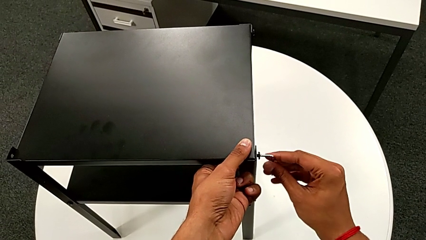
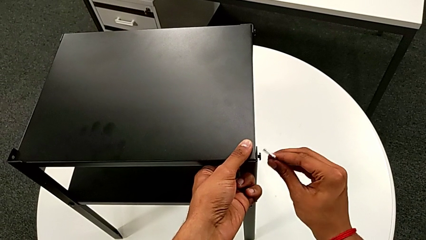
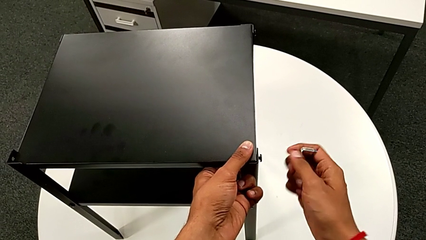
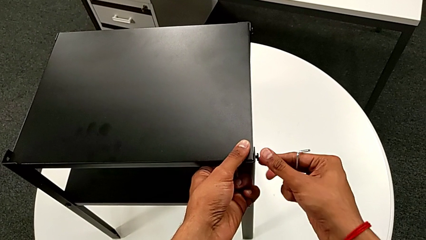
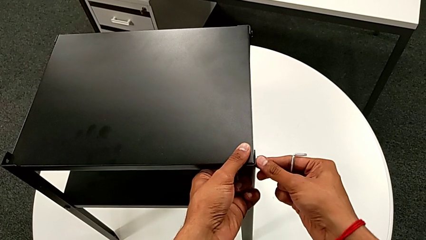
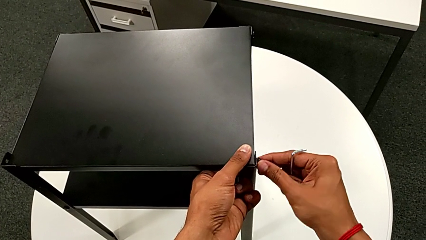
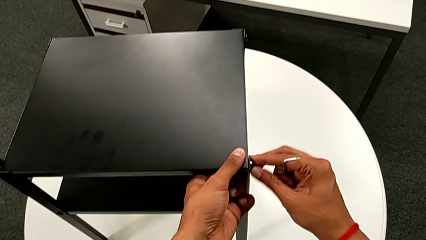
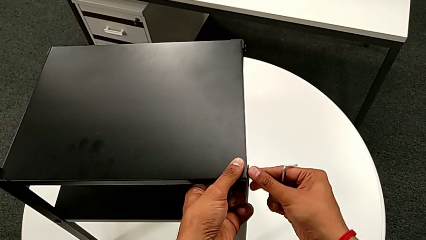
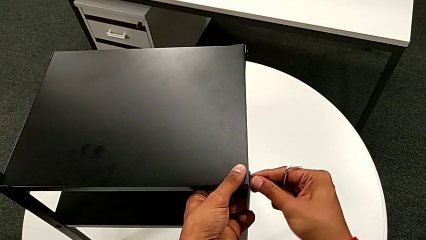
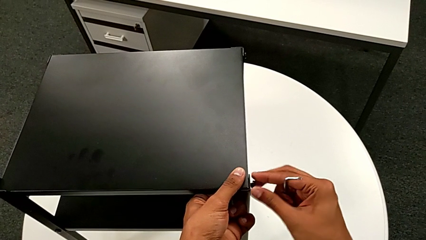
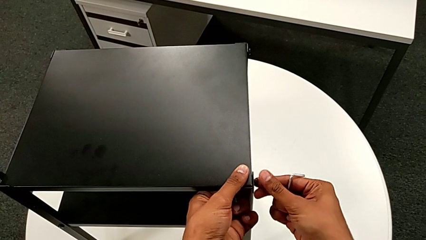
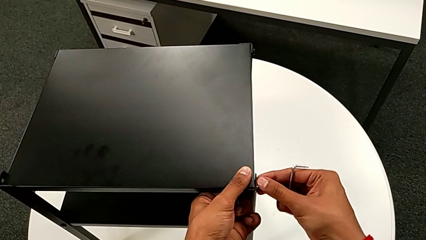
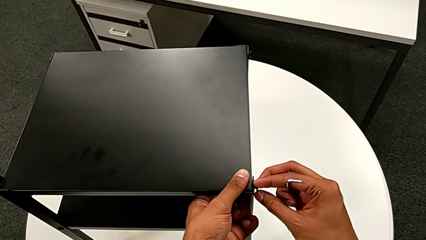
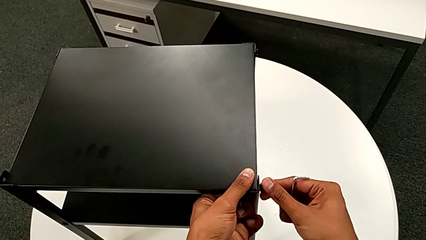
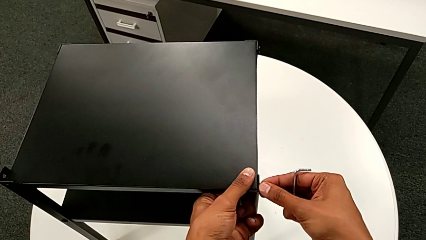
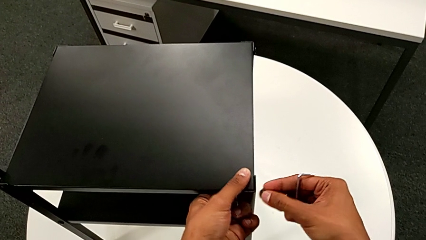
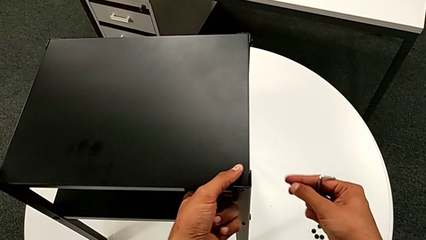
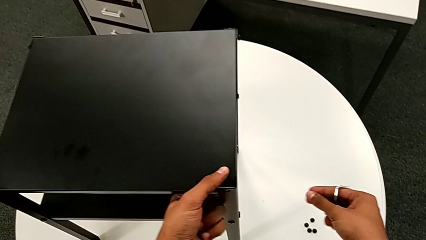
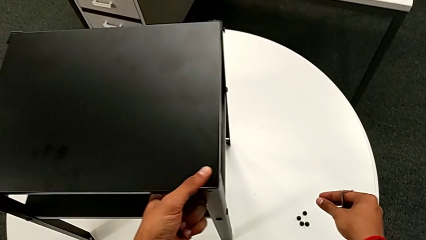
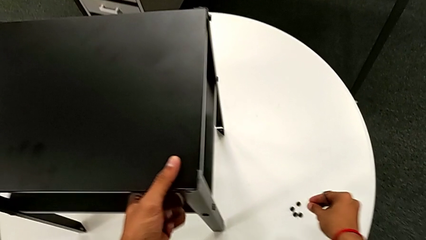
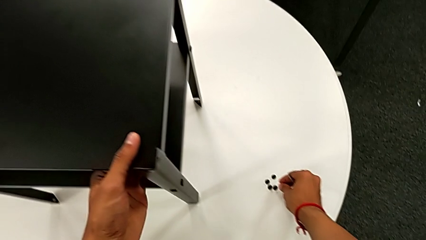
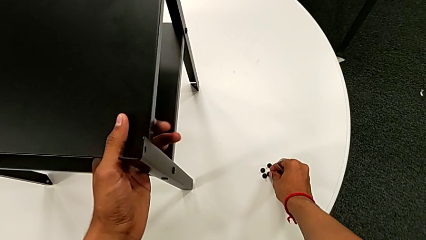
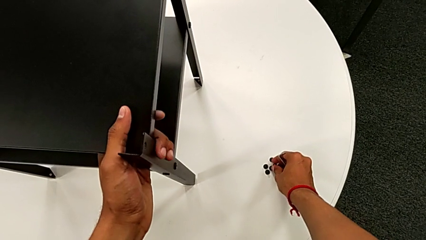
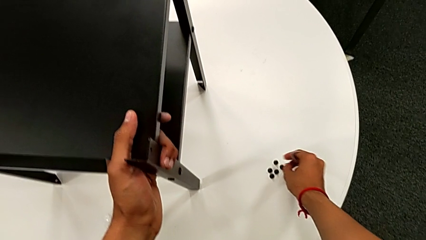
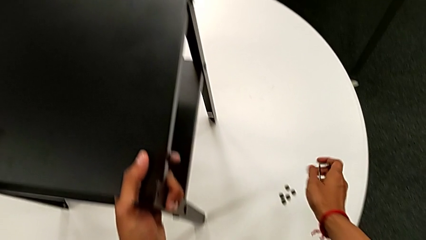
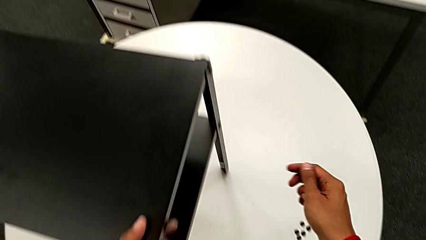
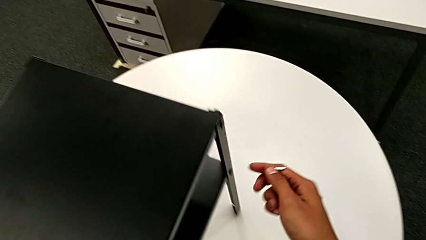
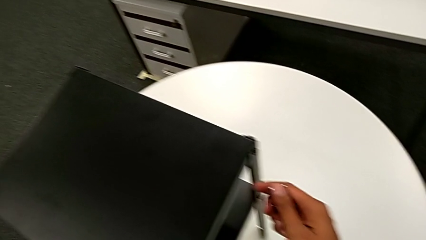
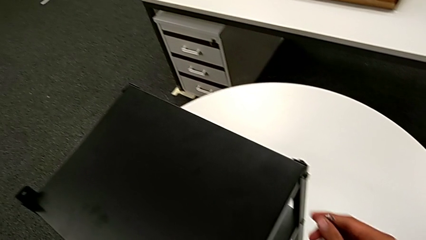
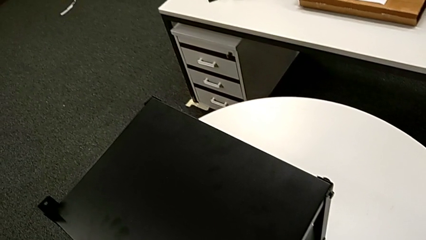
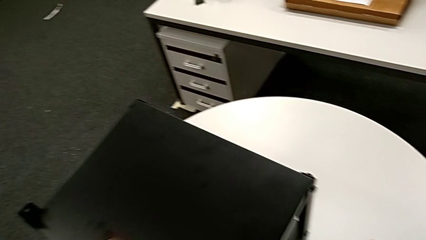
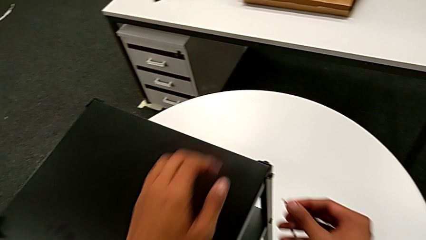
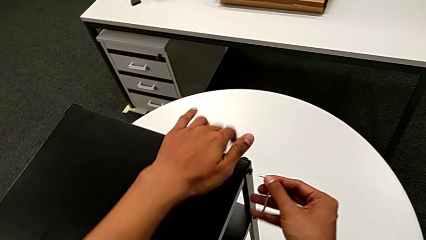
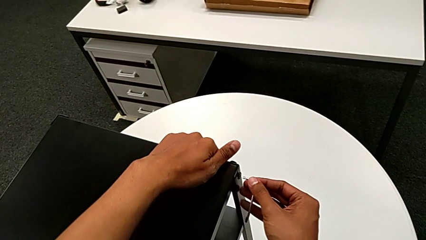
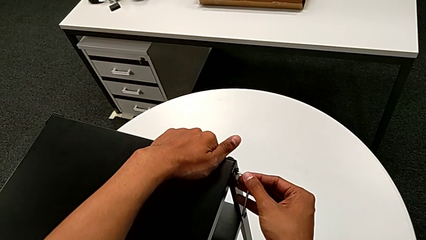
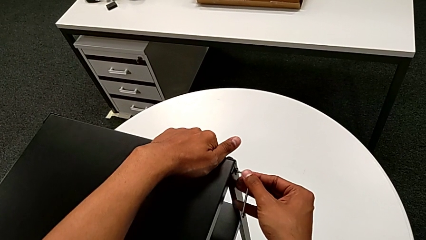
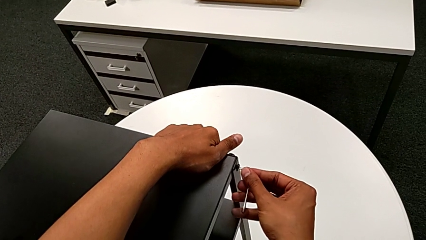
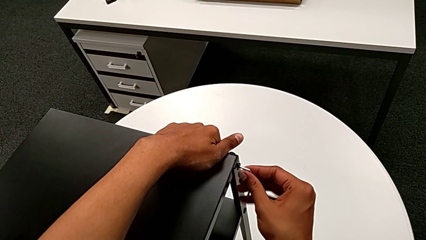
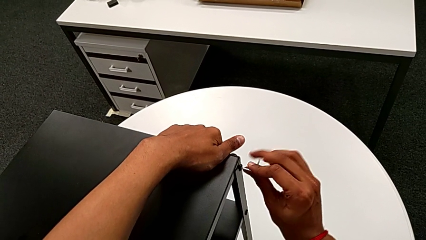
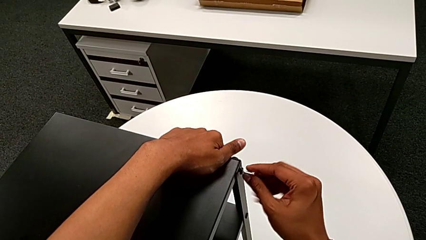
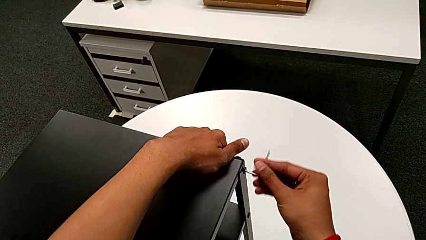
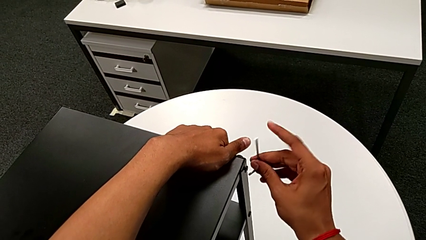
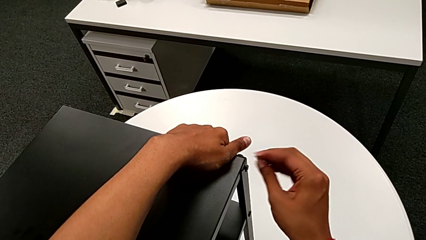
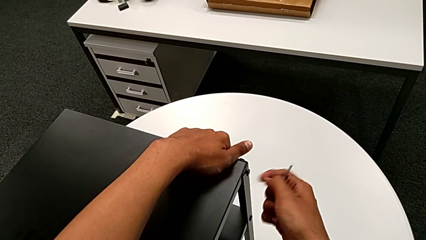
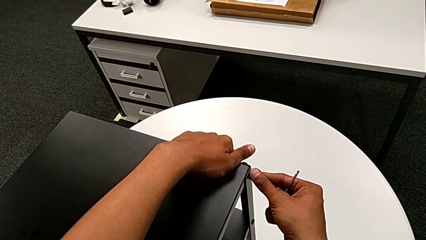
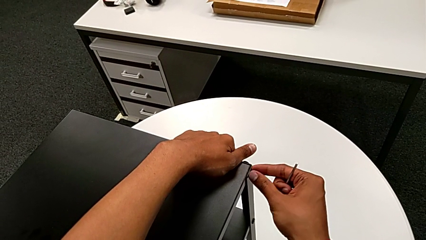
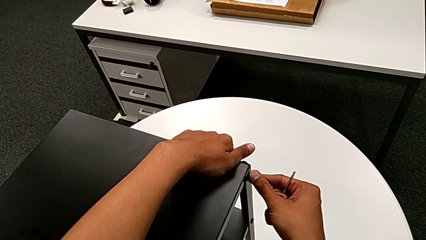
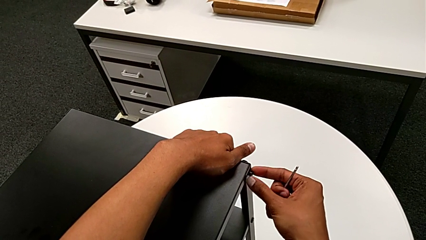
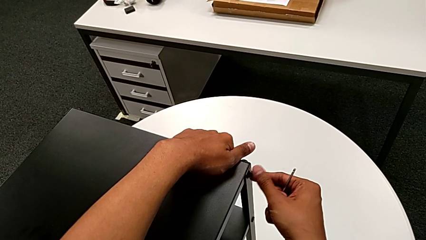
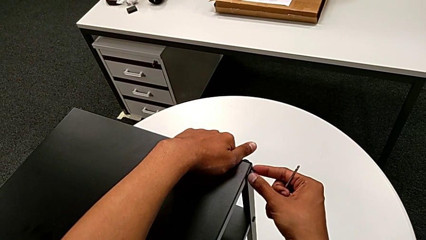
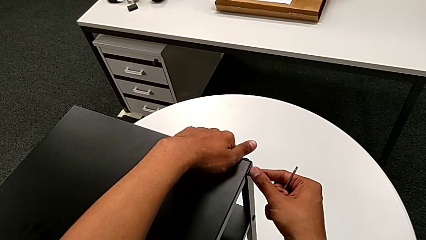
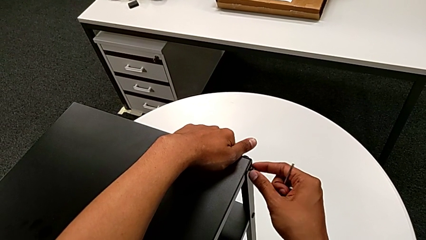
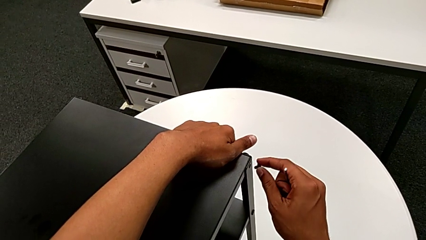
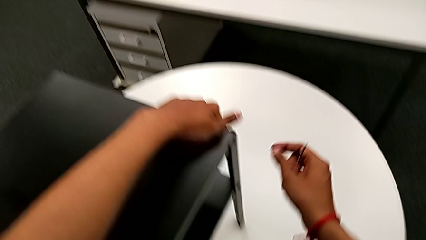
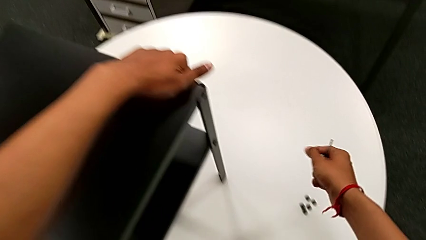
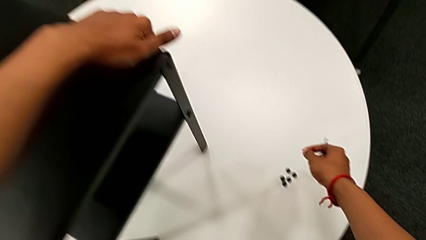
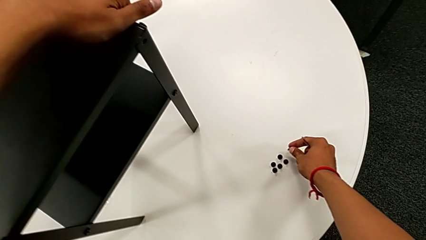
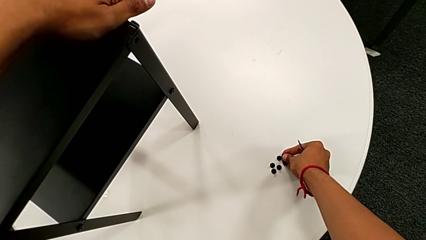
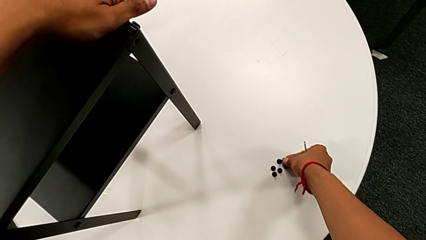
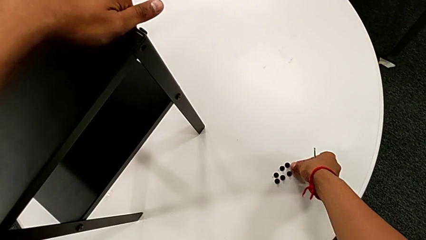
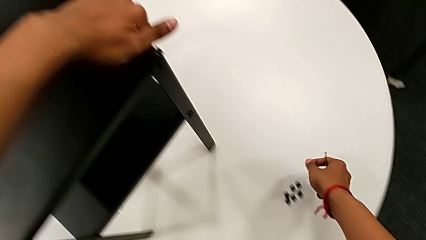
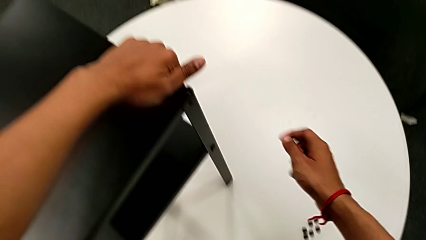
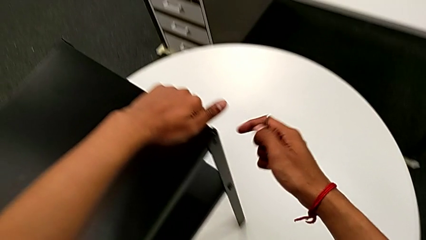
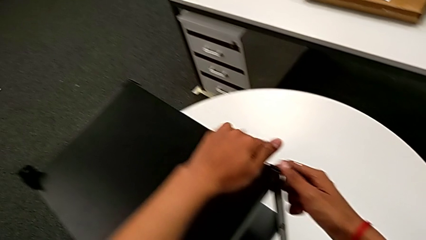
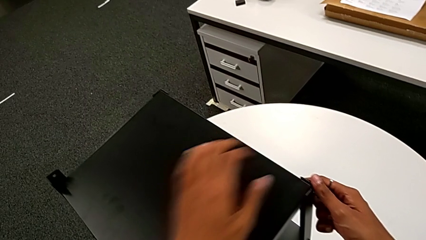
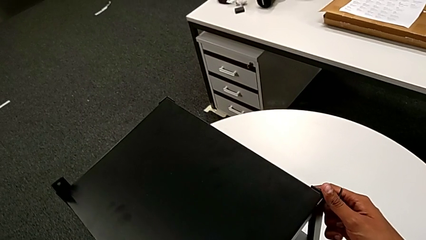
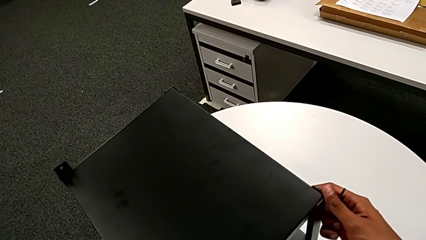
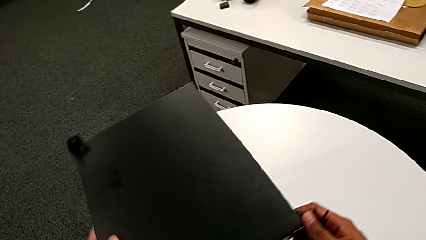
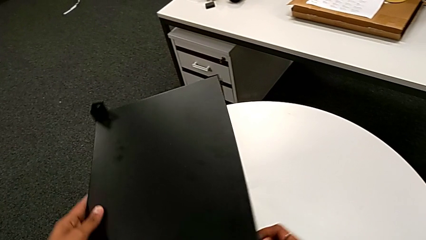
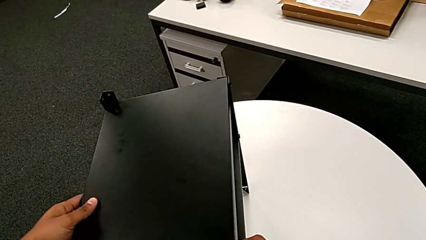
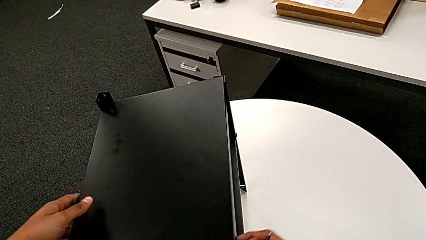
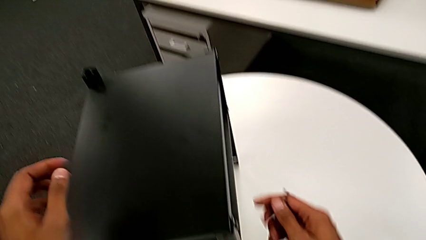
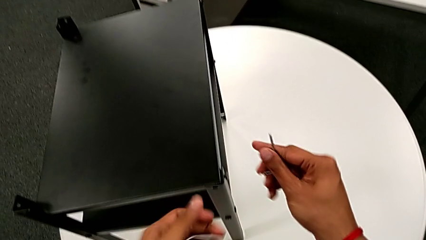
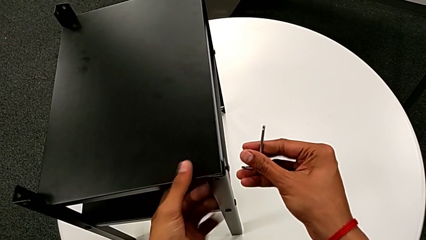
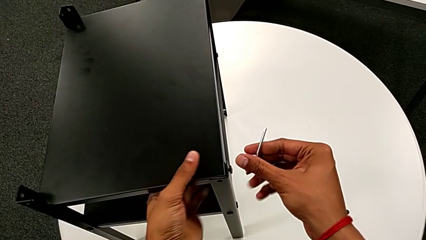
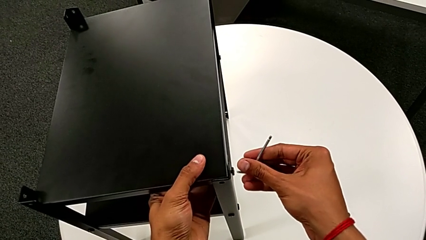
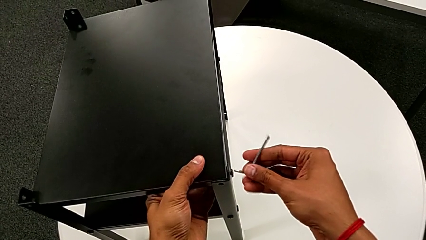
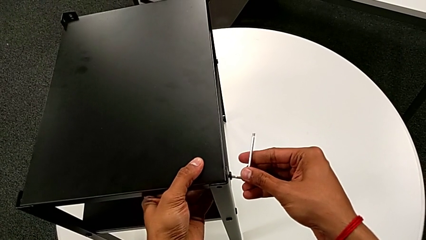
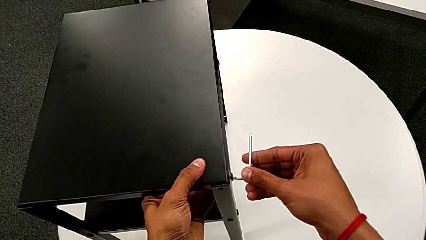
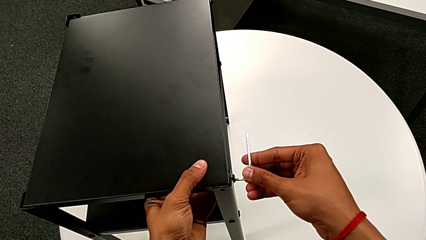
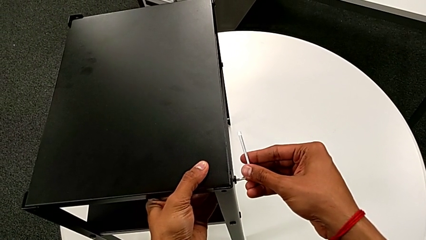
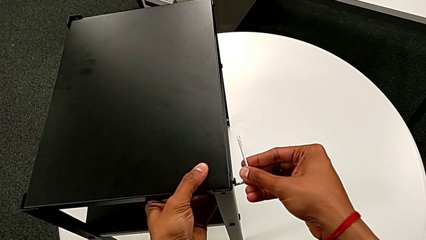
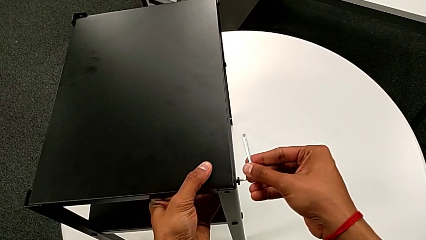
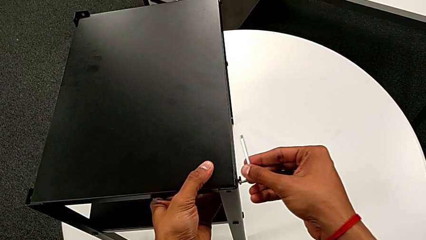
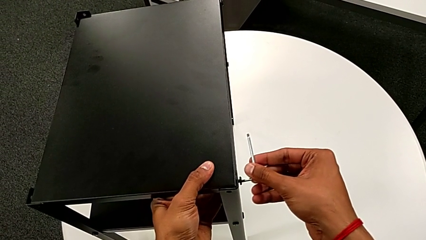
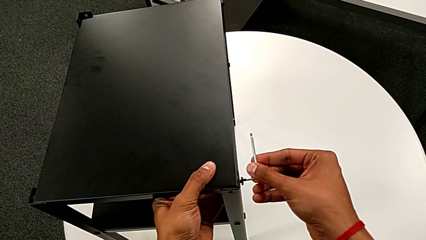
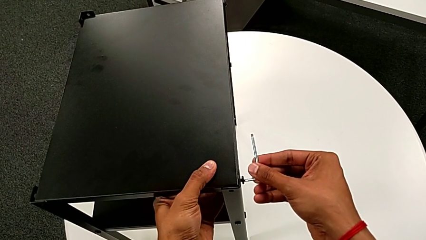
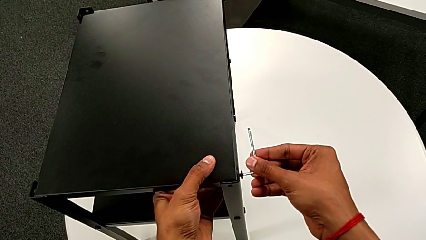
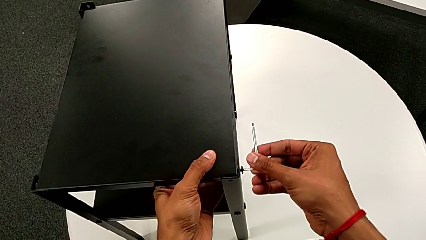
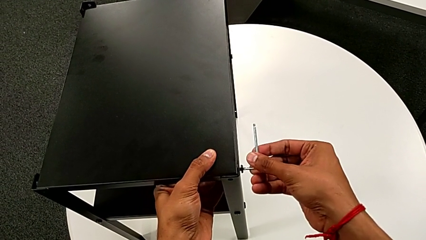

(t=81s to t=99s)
The camera wearer is disassembling the top table. They unscrew the hex socket head, disassemble it, place it, align the nightstand, insert the Allen wrench, unscrew the hex socket head, withdraw the Allen wrench, unscrew the hex socket head, disassemble it, place it, align the nightstand and insert the Allen wrench.
